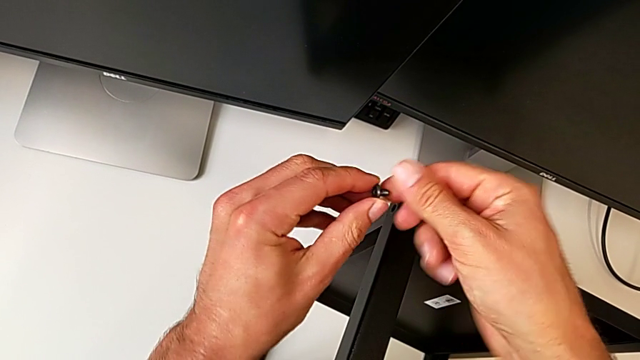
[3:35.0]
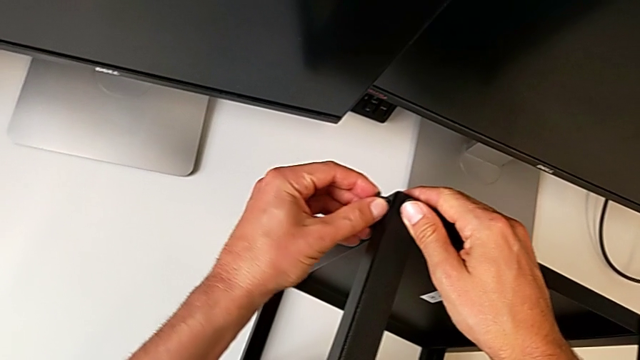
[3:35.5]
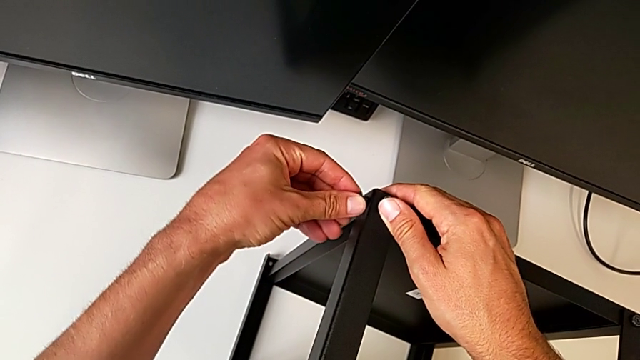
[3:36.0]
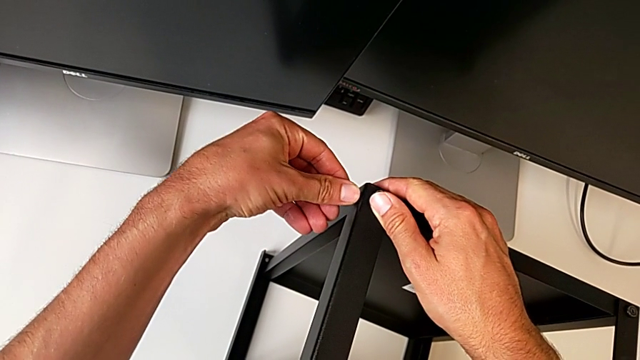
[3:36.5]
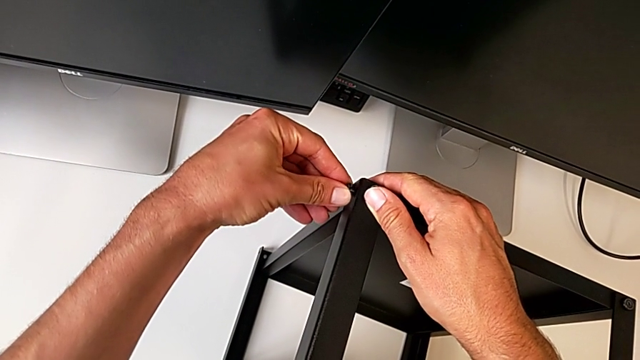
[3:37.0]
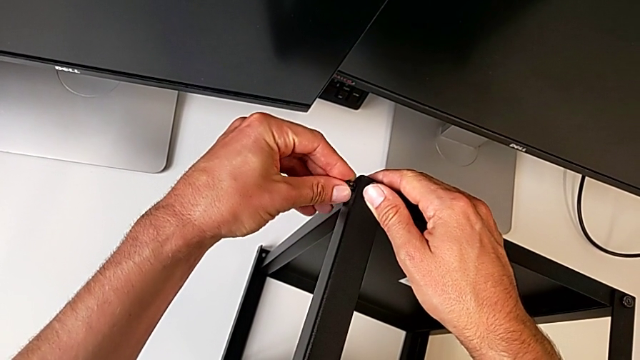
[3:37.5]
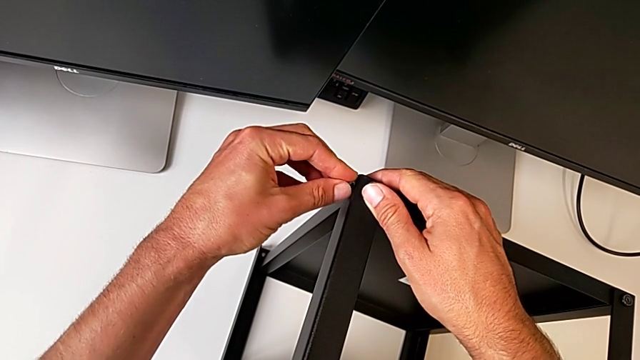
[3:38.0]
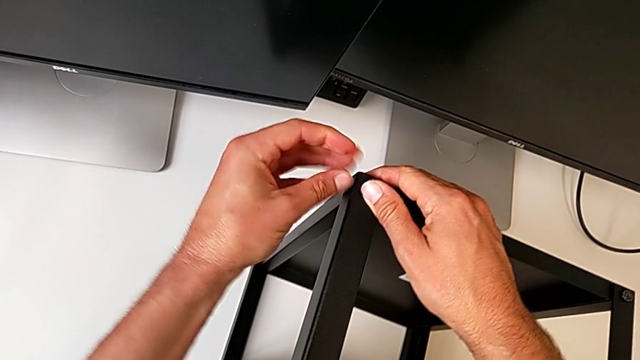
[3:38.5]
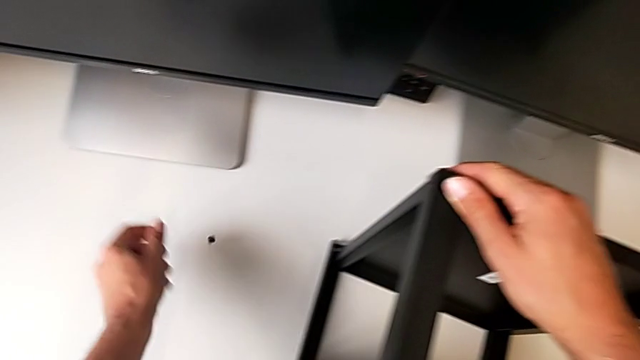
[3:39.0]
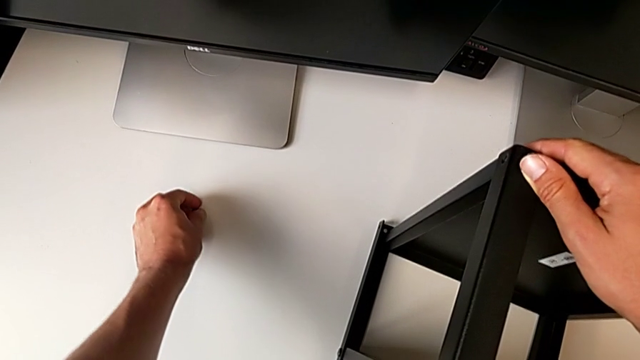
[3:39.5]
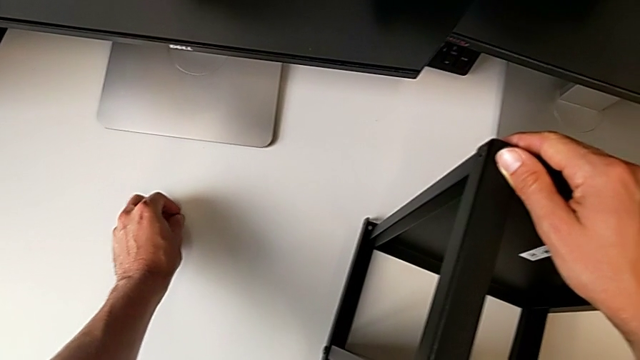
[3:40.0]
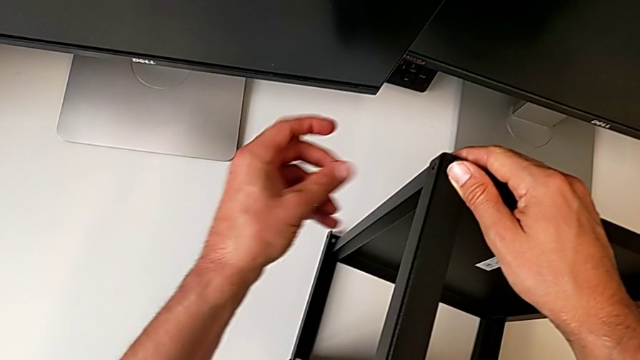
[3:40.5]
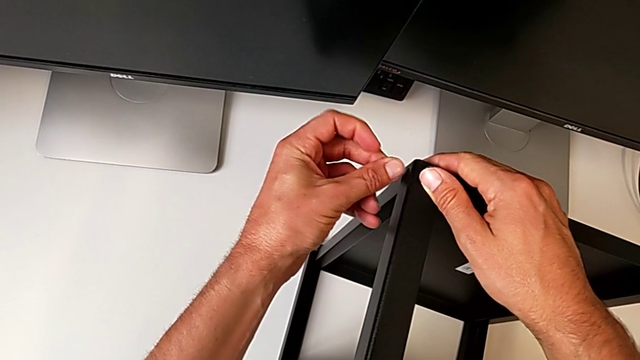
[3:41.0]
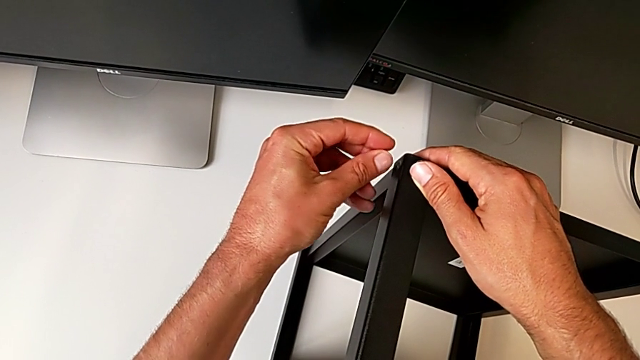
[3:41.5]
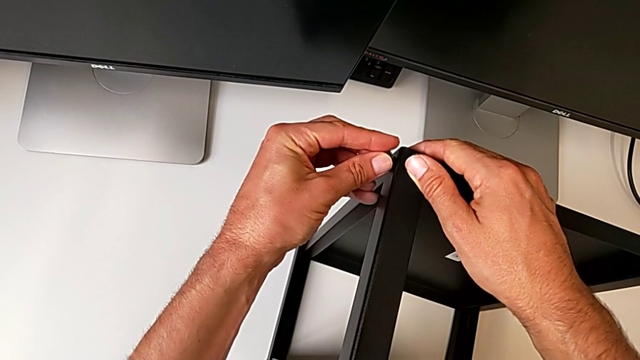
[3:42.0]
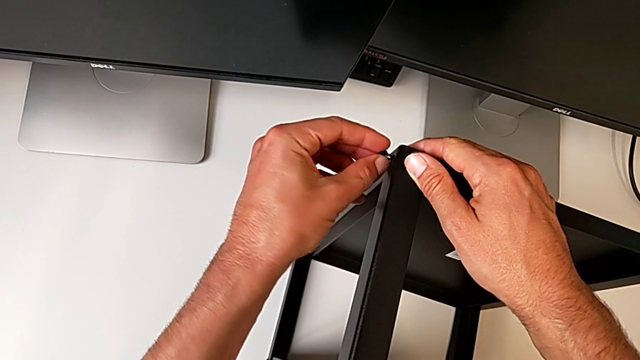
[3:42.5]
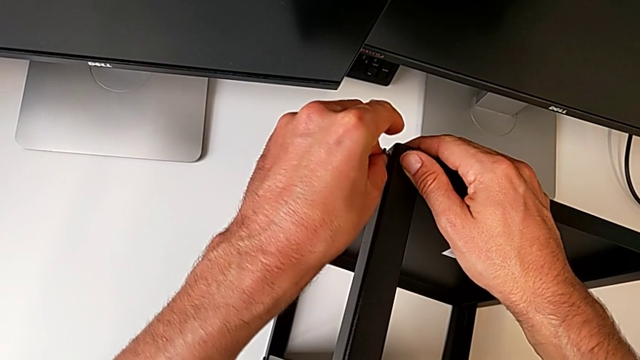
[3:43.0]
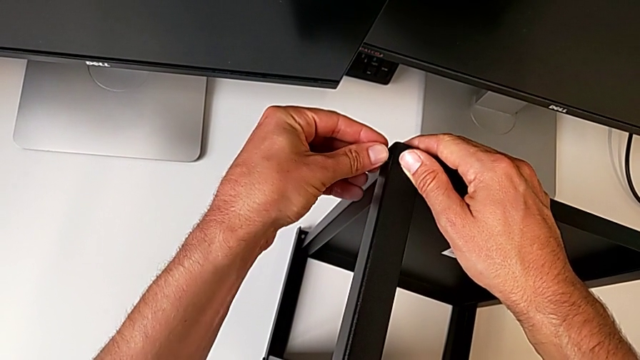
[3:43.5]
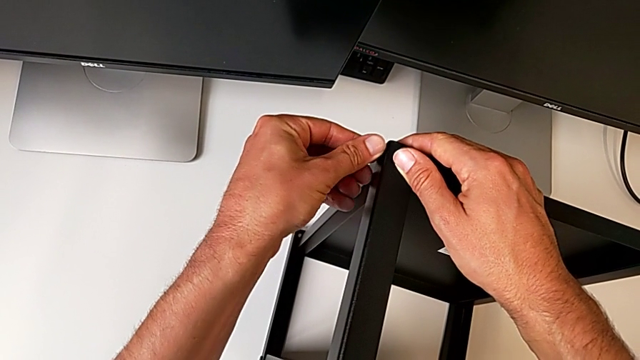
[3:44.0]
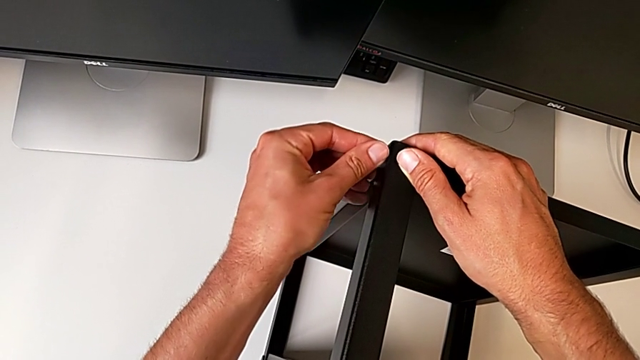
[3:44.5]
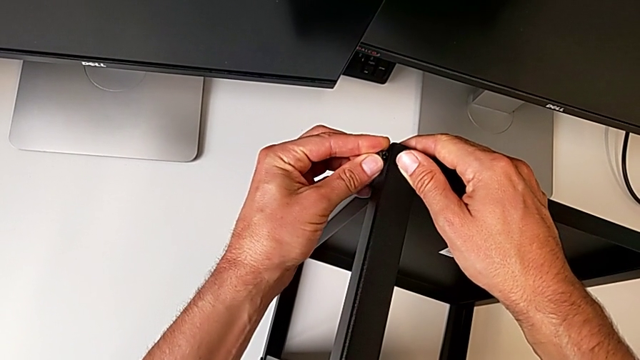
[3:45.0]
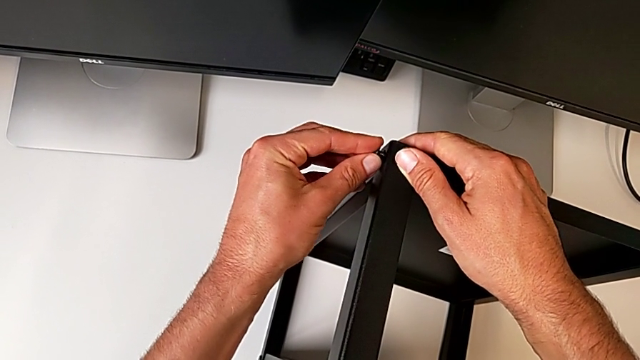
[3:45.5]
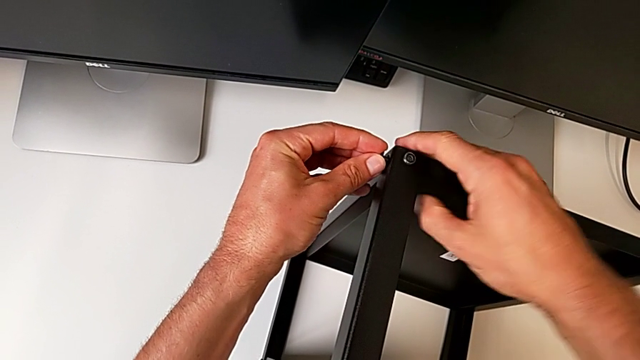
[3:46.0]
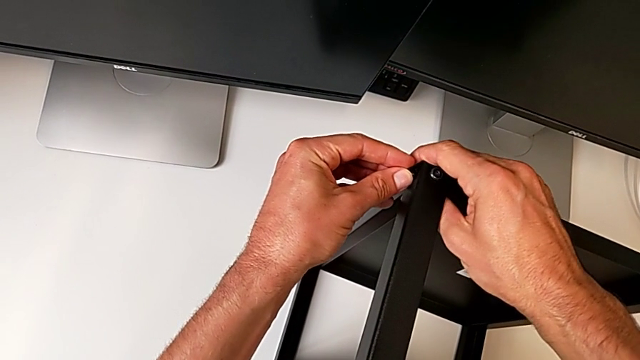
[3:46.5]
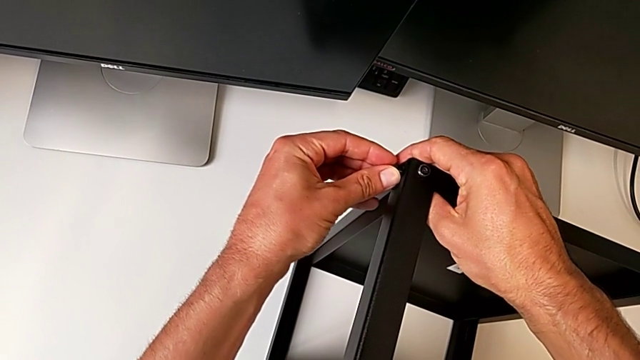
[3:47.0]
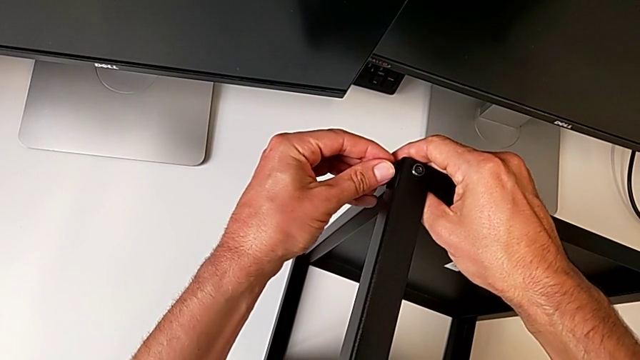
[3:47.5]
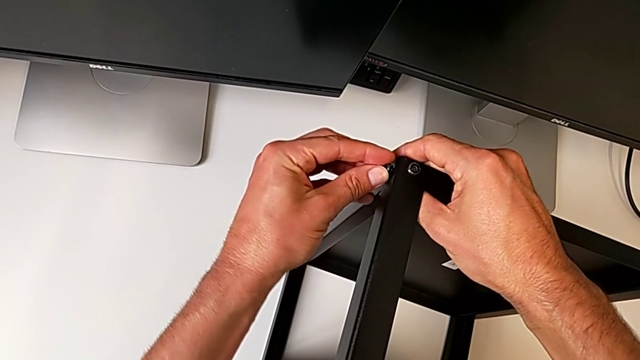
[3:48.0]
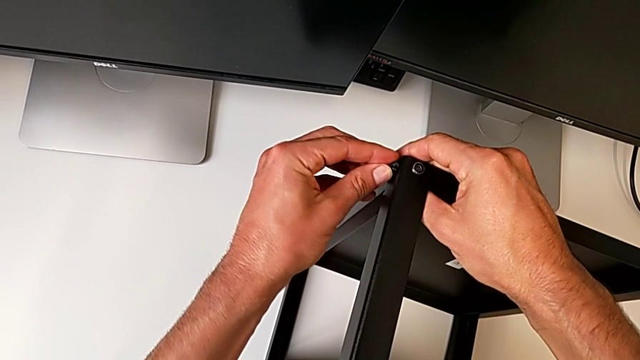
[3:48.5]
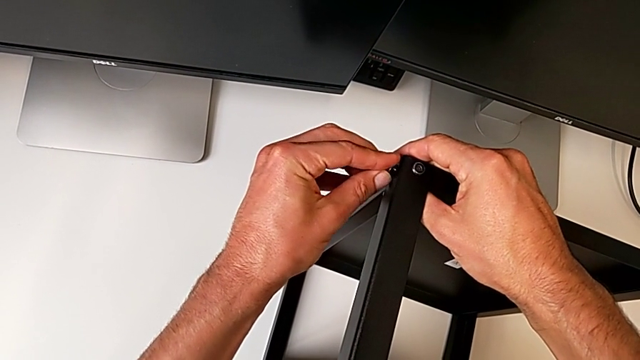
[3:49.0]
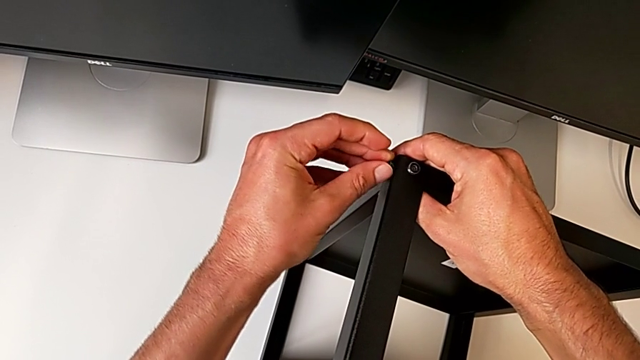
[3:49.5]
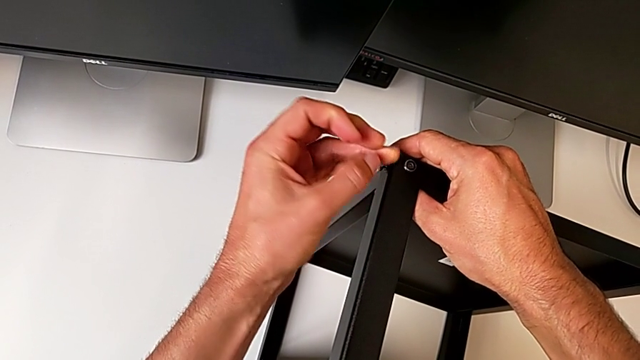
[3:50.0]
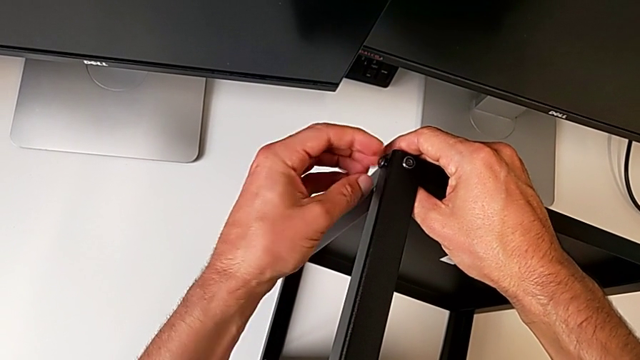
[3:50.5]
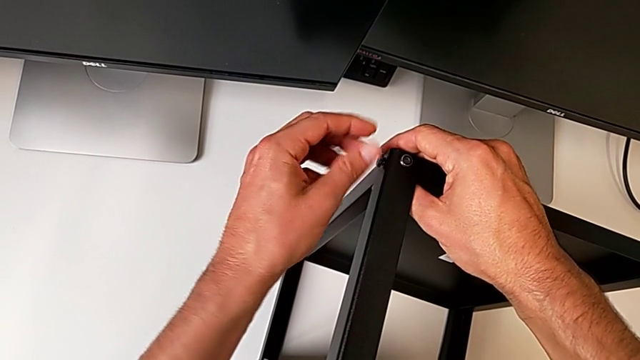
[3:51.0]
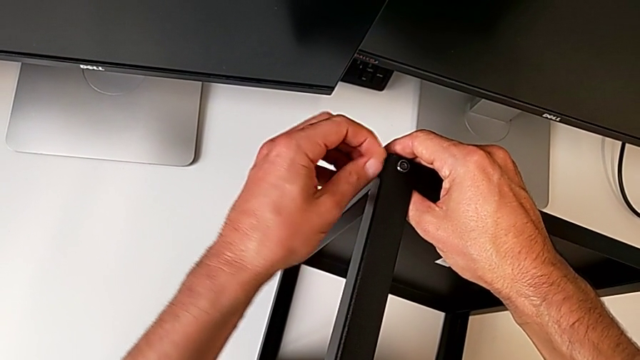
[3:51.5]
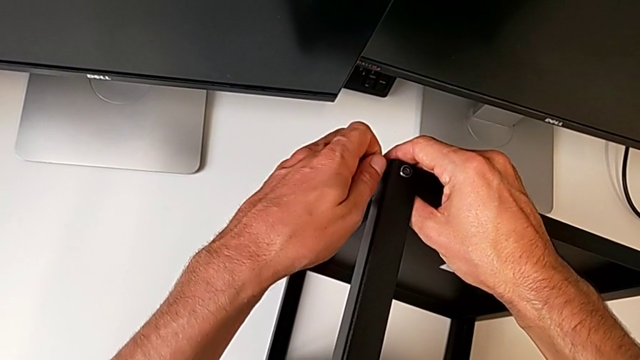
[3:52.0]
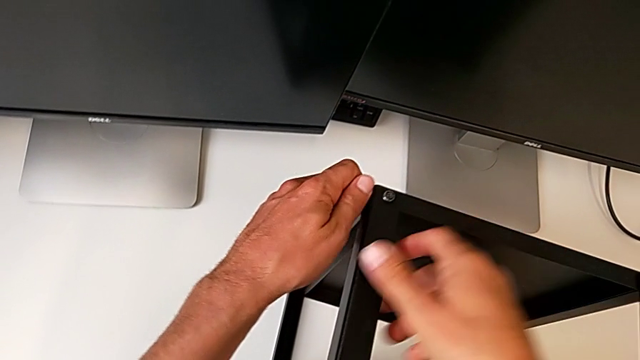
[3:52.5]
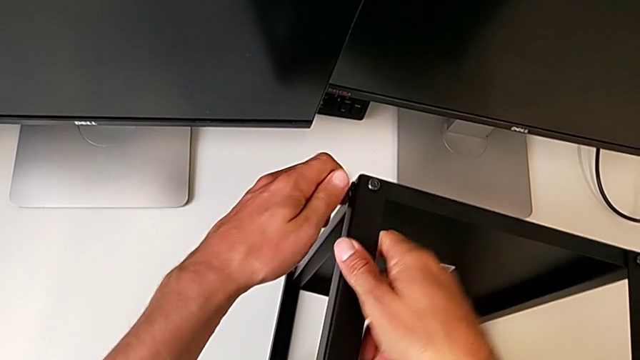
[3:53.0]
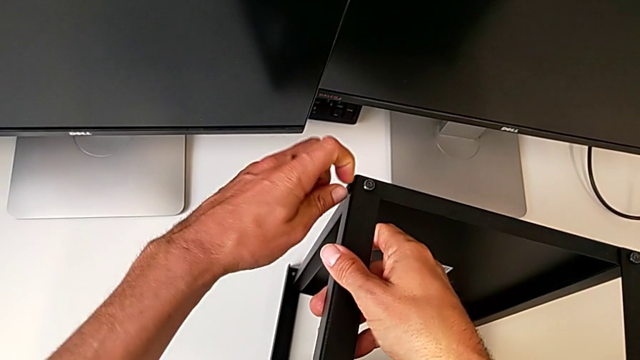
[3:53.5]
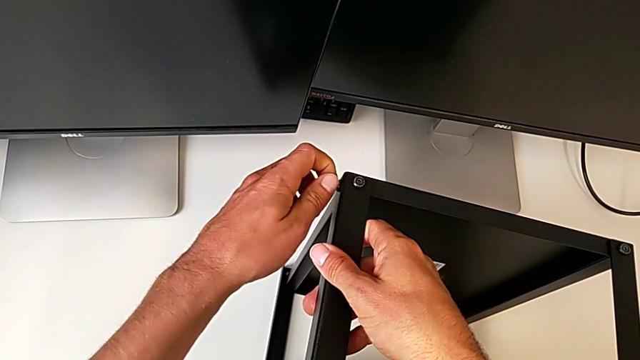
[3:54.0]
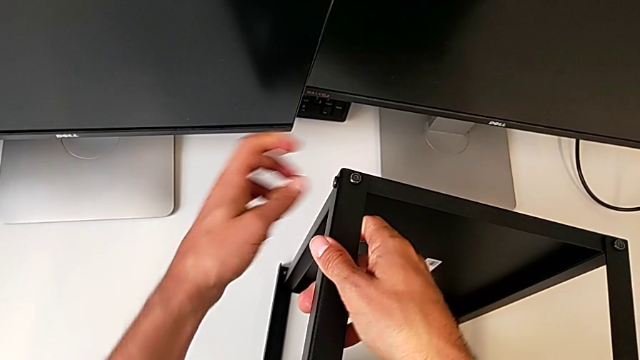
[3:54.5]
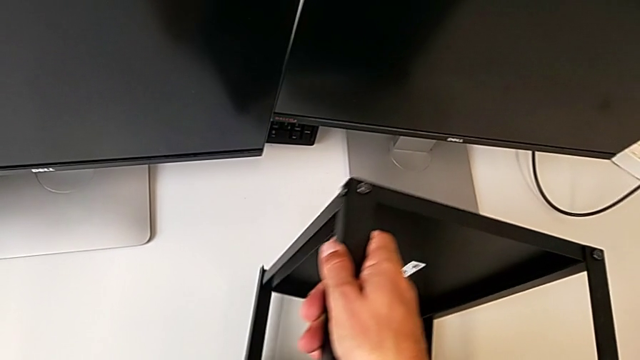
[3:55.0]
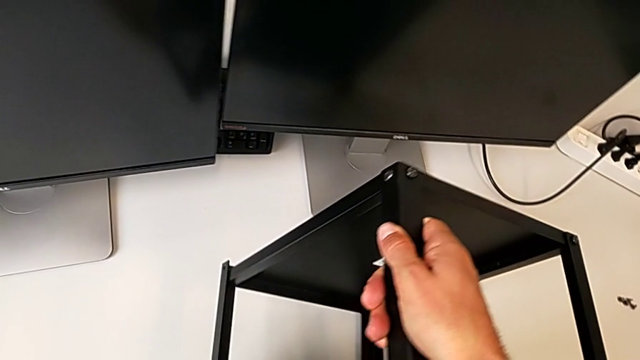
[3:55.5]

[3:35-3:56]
The camera wearer is assembling the upper shelf on two legs. They keep screwing the first hex socket head.
